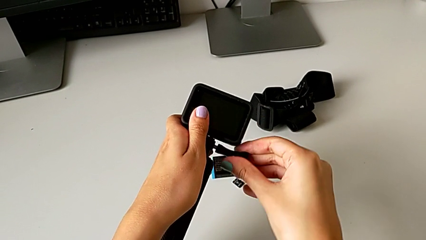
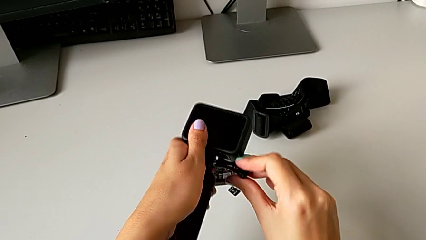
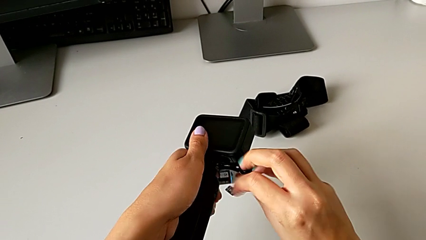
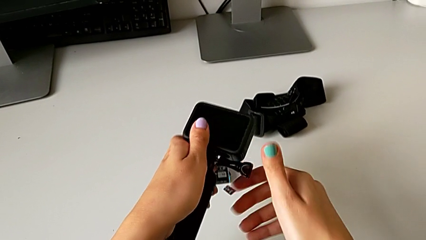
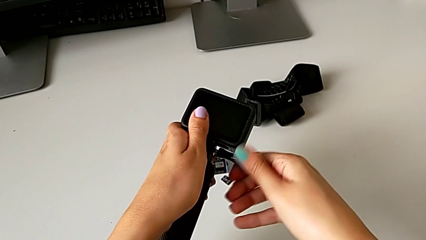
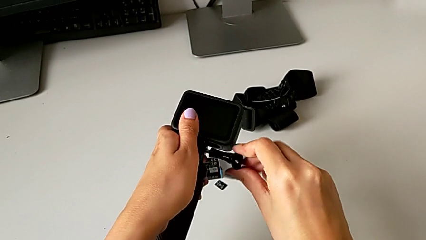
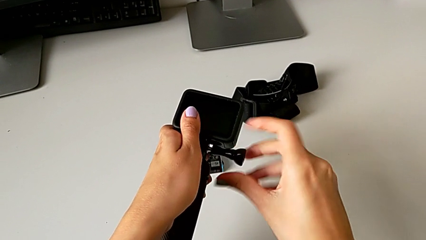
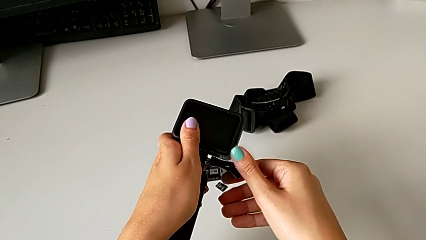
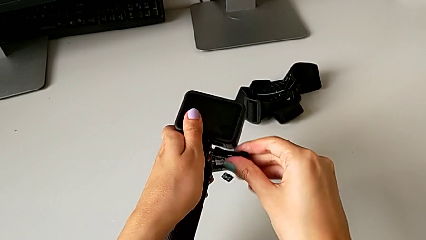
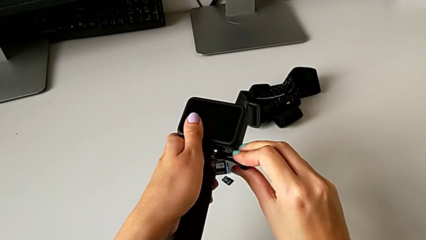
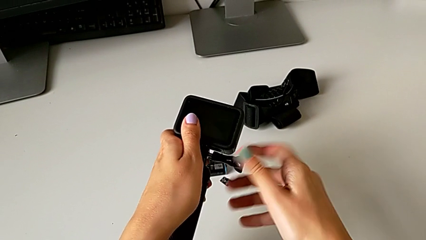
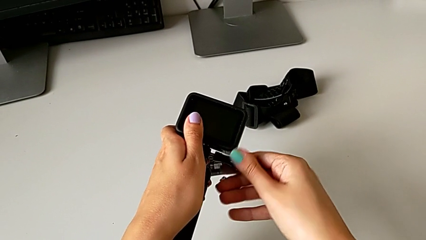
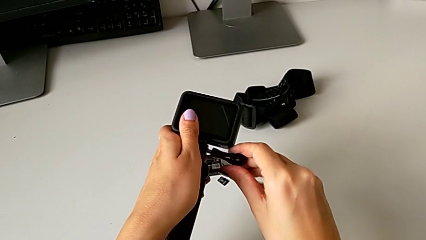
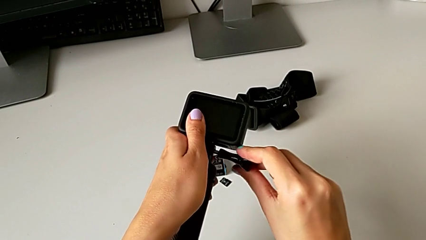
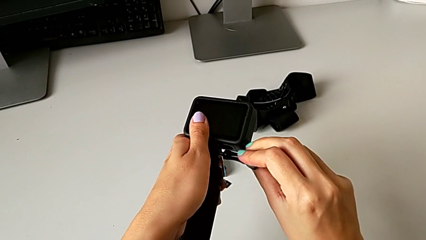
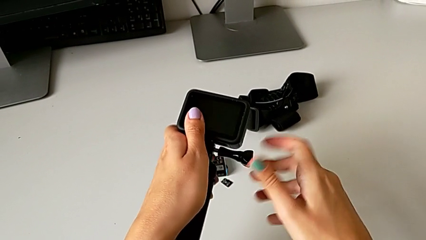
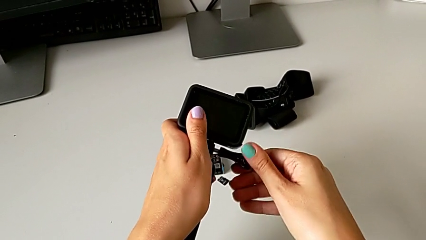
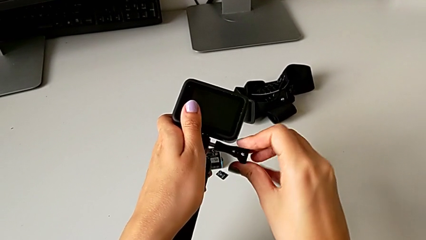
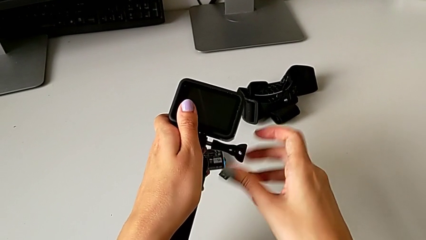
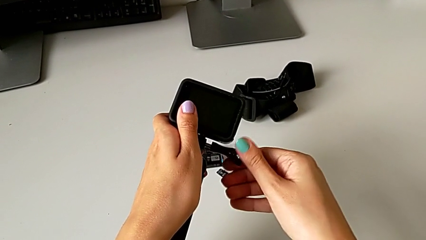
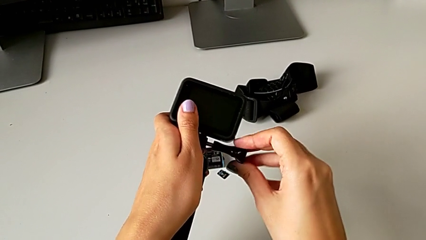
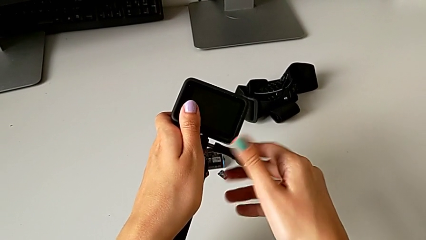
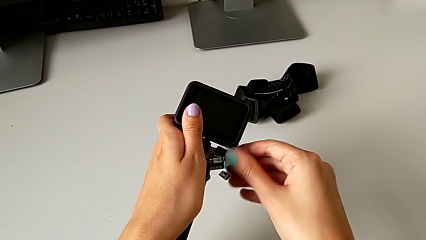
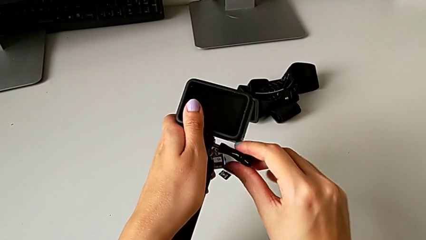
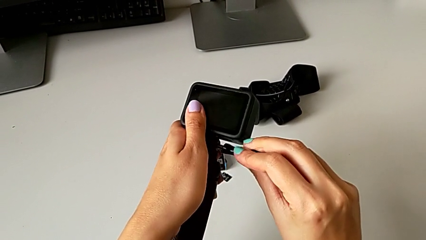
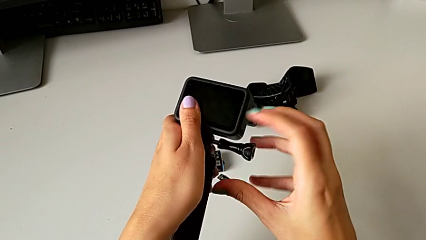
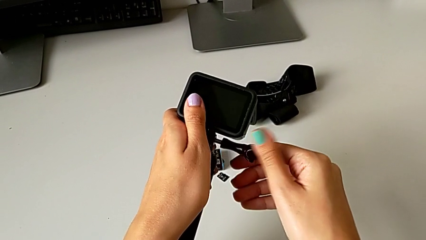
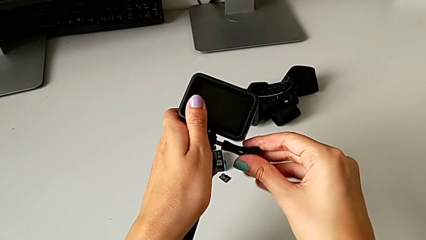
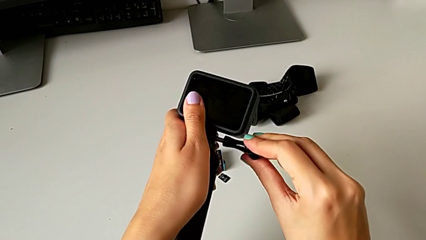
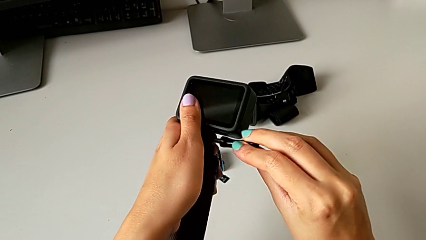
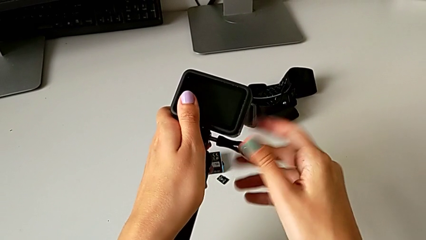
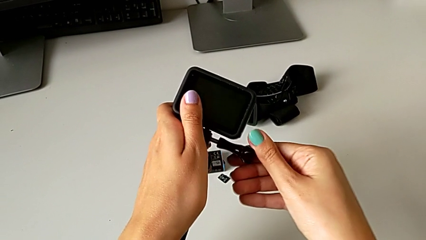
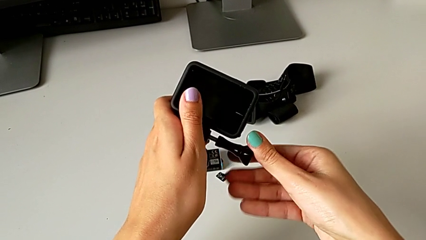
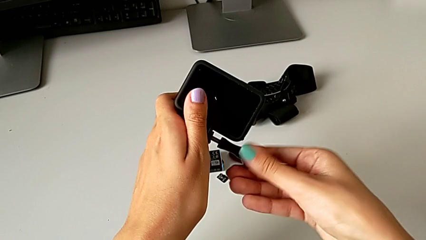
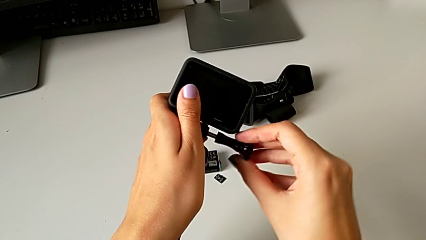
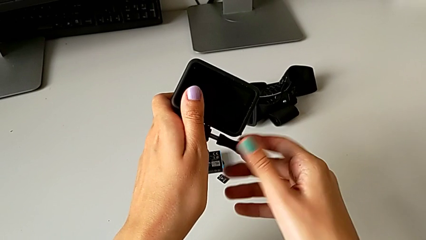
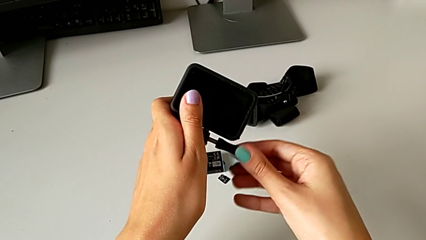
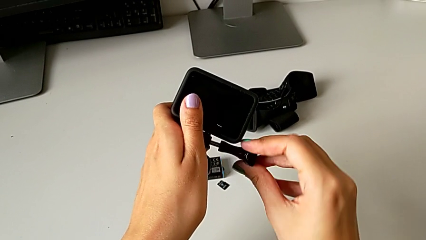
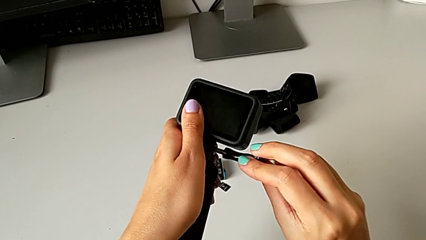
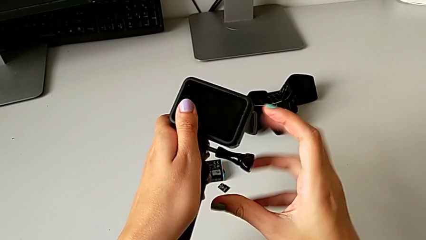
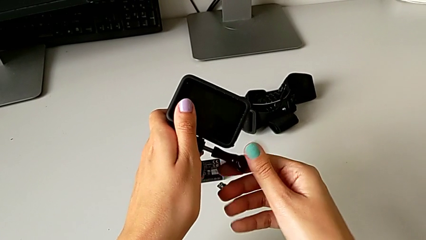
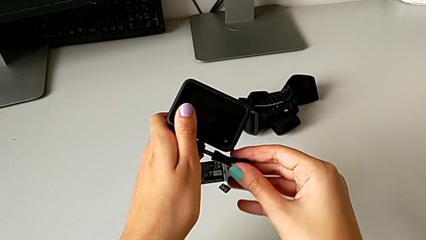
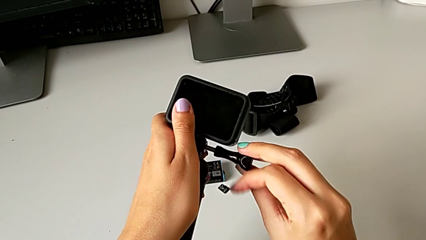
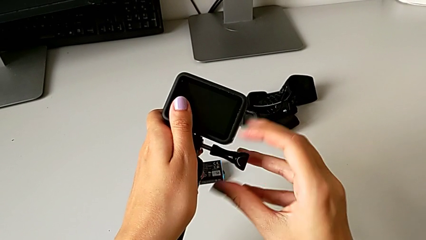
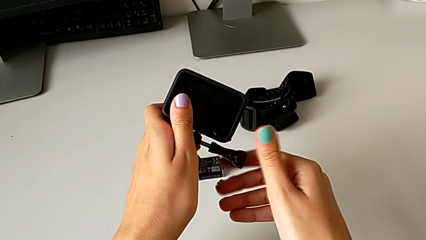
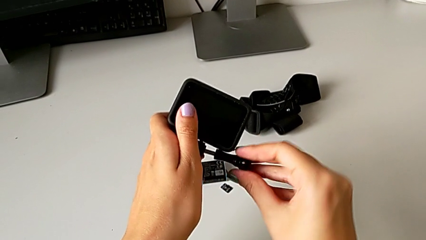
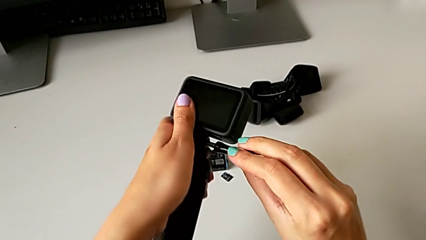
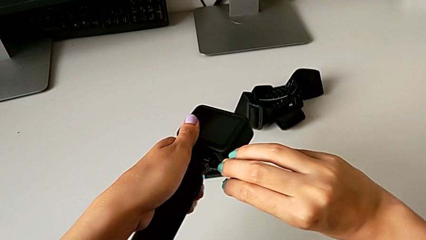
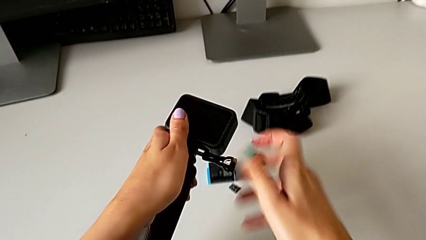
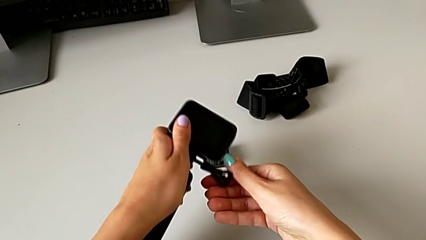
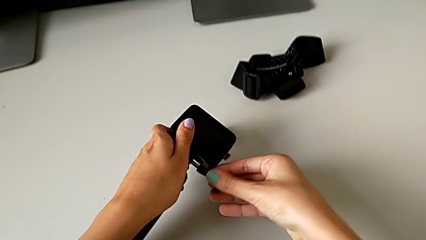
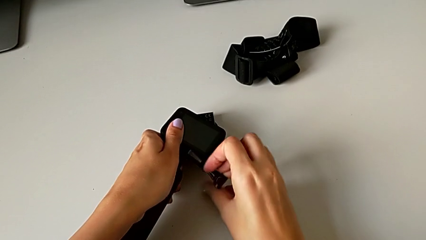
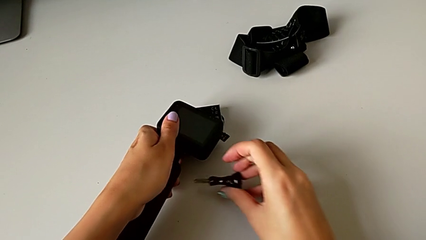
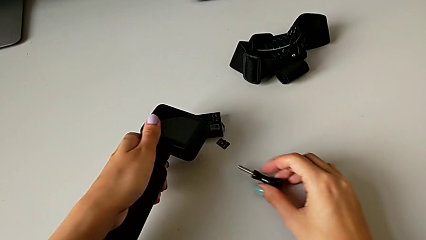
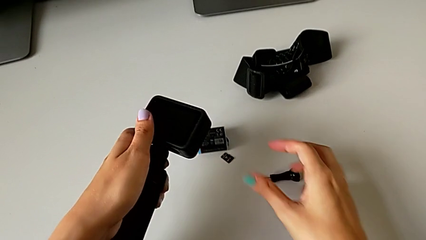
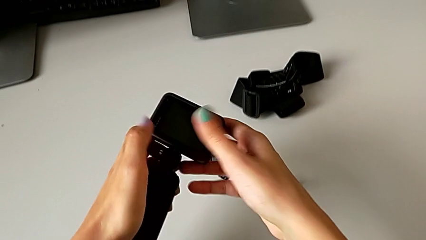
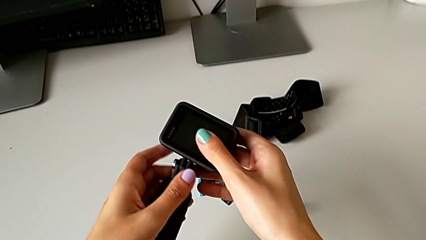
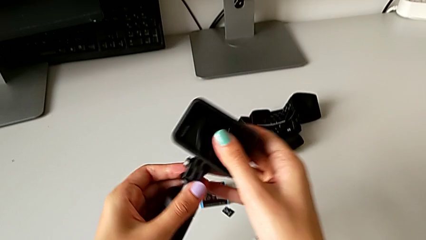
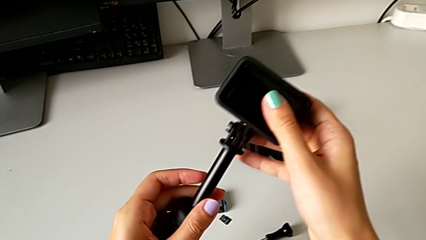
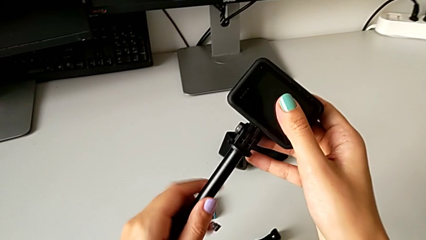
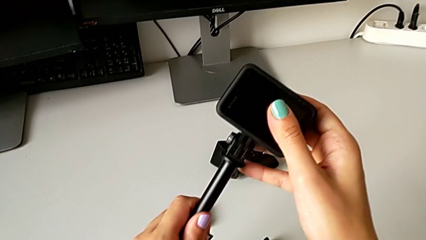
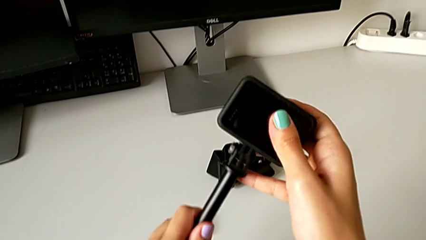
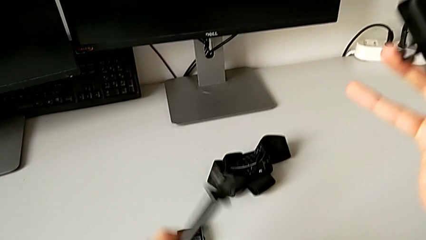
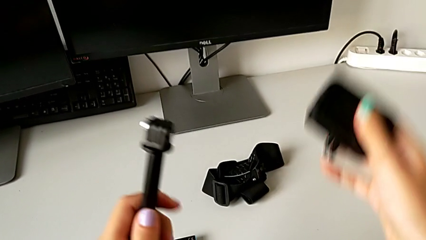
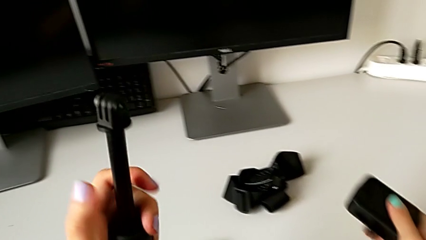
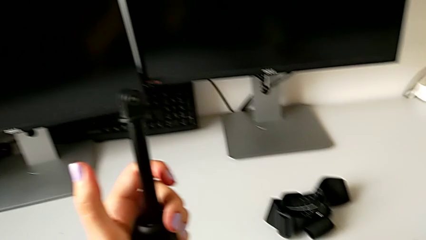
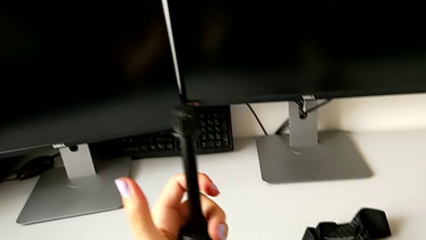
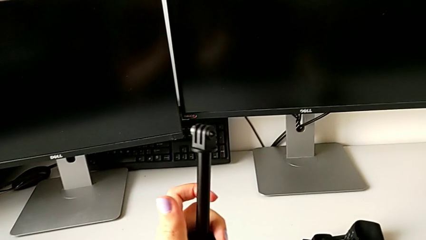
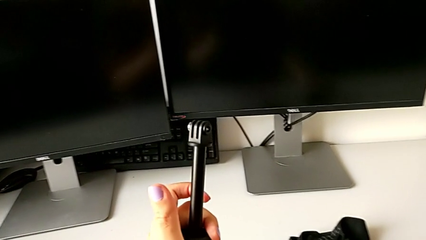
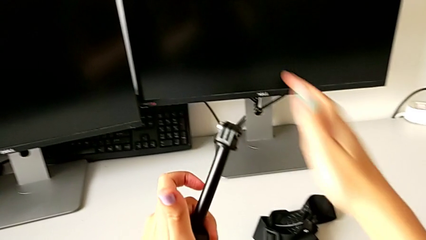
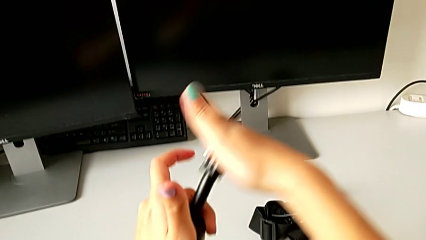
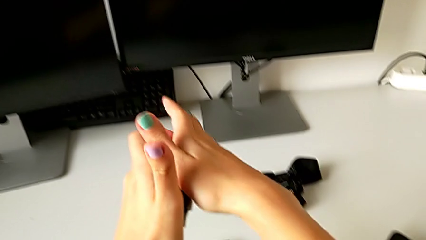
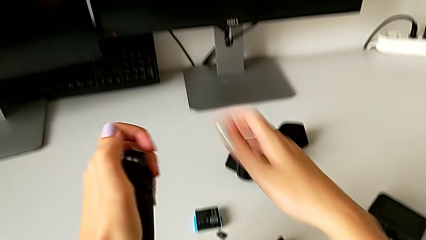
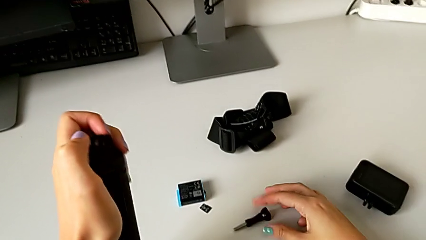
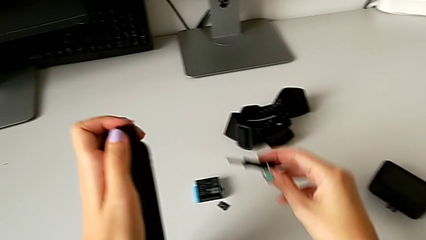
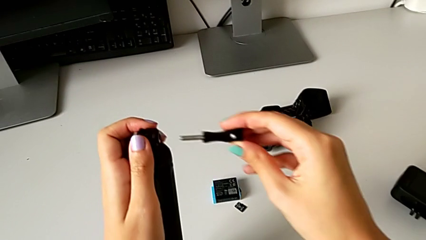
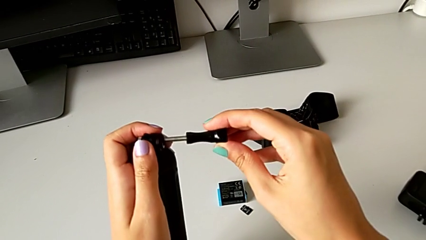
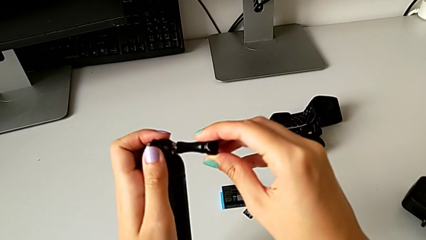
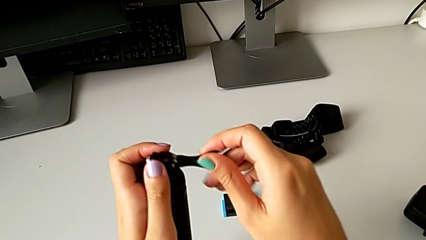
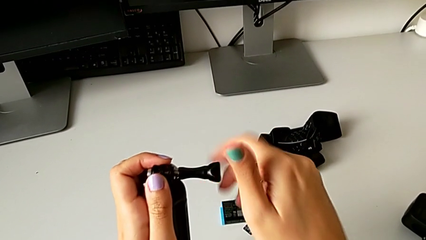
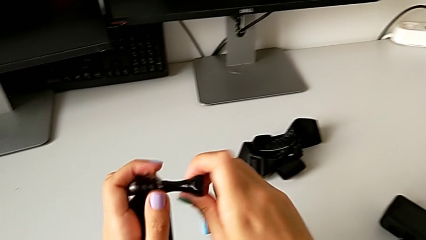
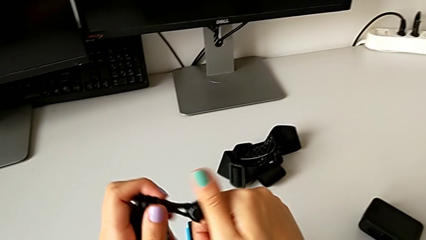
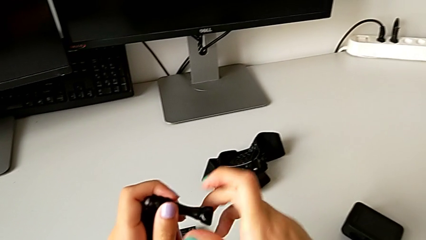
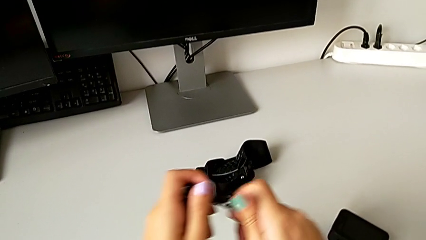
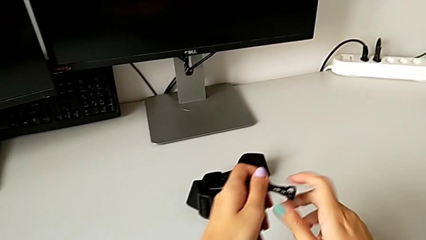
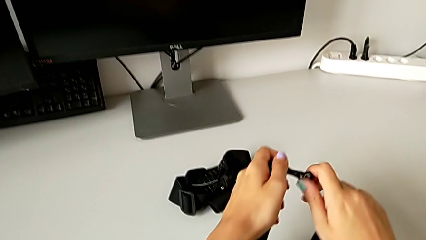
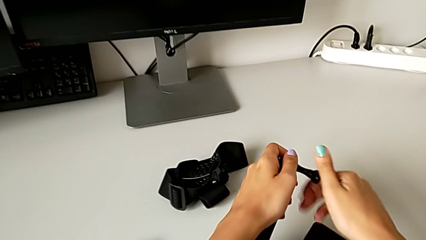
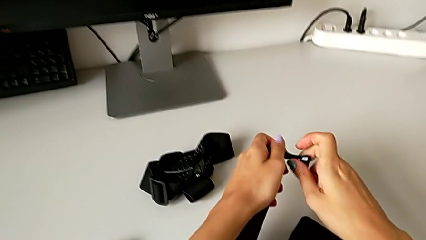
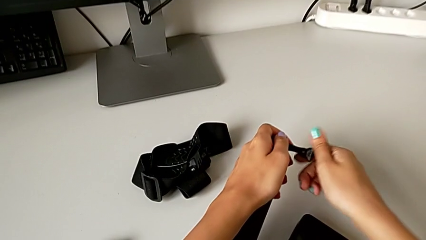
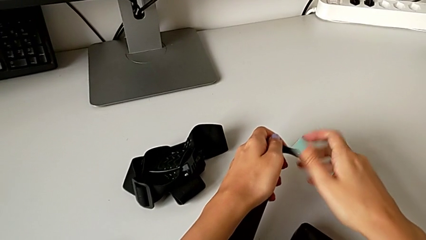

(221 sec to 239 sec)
The camera wearer is disassembling the handheld grip from the GoPro. They keep unscrewing the mounting peg, place it, withdraw the GoPro, place it, grab the mounting peg, lift it and screw it.
